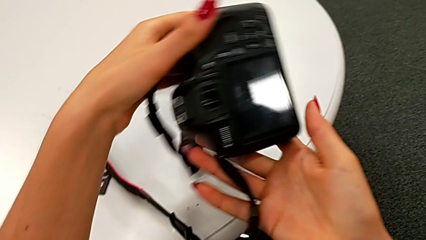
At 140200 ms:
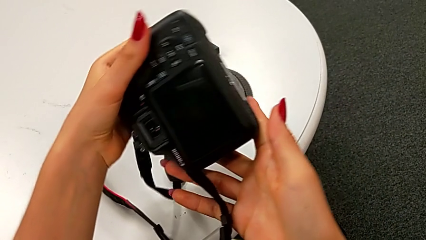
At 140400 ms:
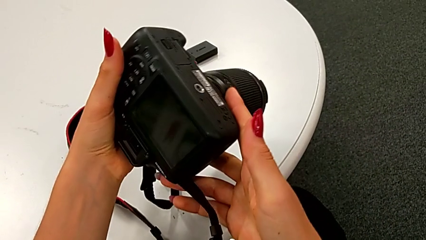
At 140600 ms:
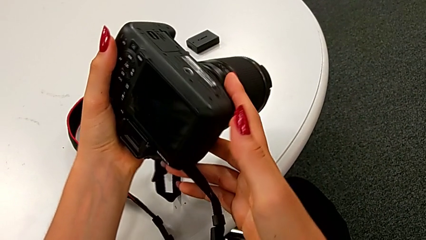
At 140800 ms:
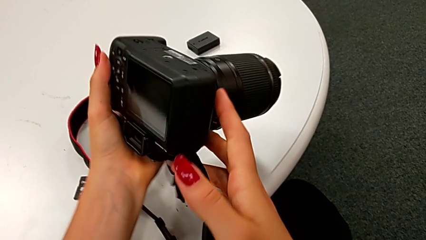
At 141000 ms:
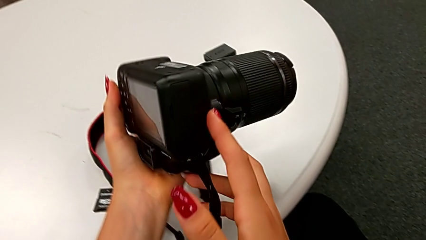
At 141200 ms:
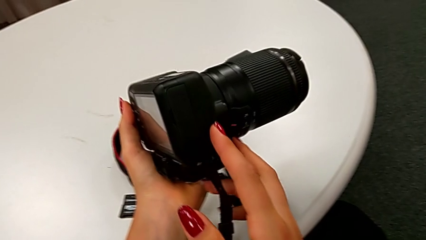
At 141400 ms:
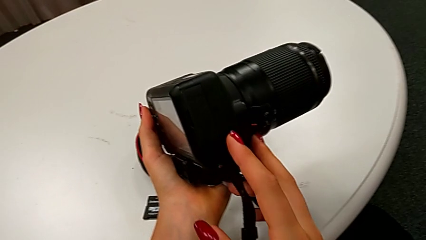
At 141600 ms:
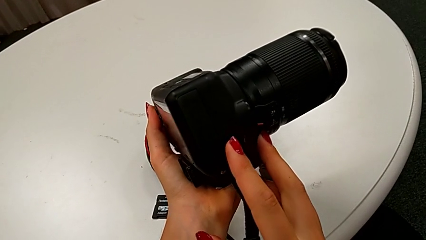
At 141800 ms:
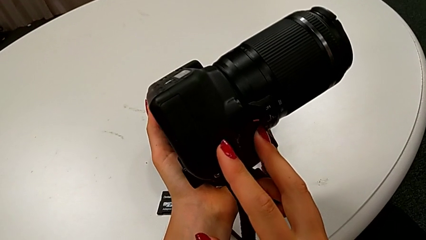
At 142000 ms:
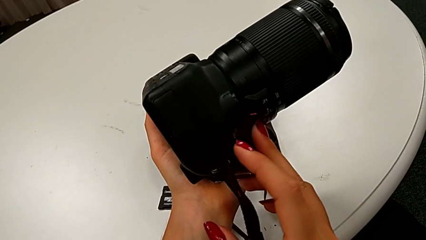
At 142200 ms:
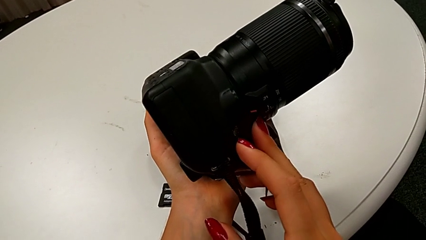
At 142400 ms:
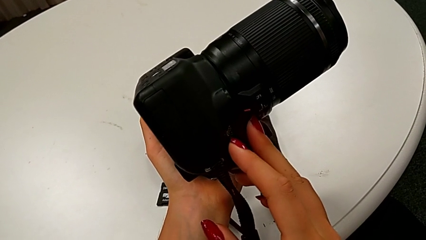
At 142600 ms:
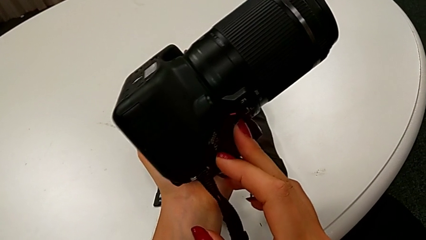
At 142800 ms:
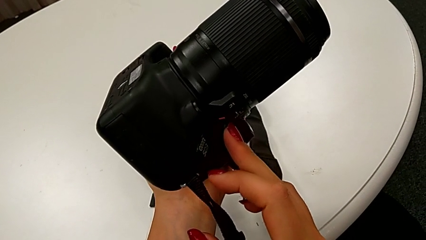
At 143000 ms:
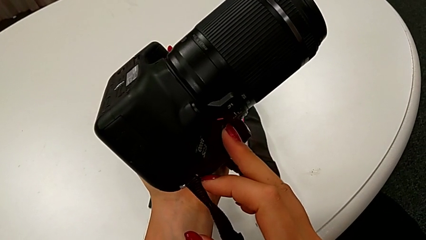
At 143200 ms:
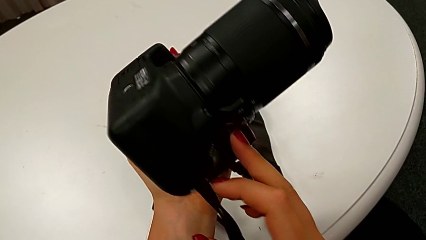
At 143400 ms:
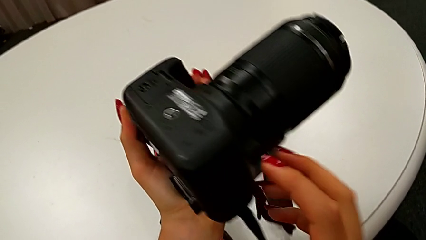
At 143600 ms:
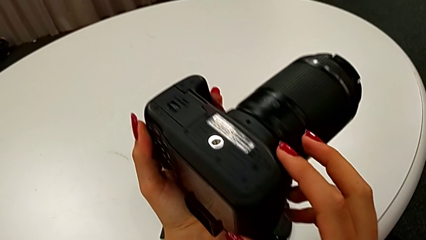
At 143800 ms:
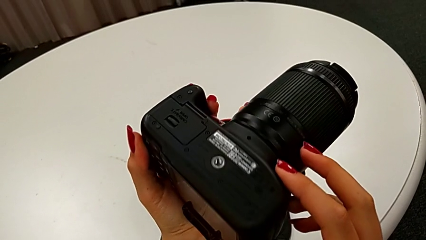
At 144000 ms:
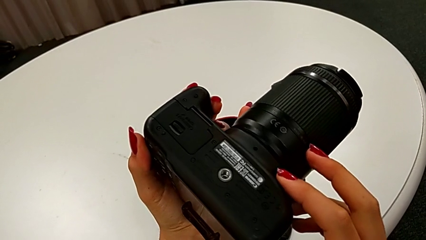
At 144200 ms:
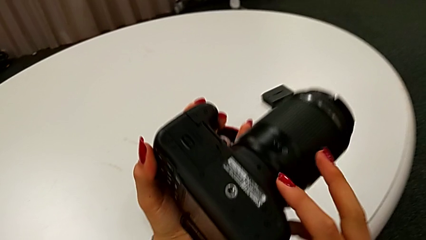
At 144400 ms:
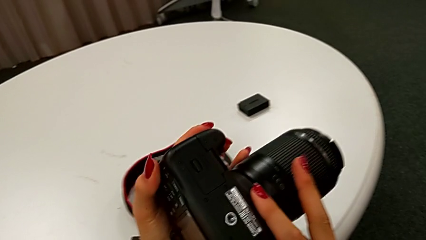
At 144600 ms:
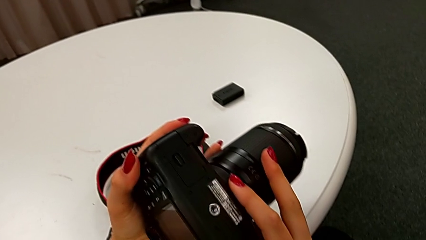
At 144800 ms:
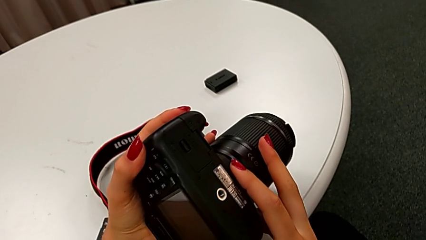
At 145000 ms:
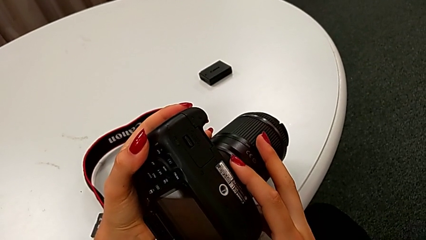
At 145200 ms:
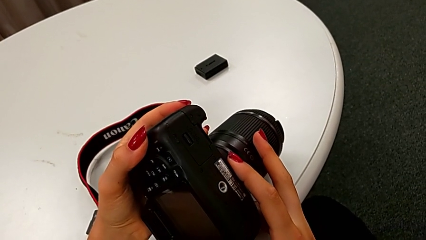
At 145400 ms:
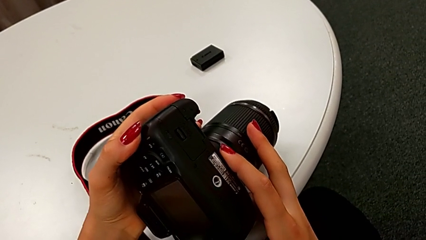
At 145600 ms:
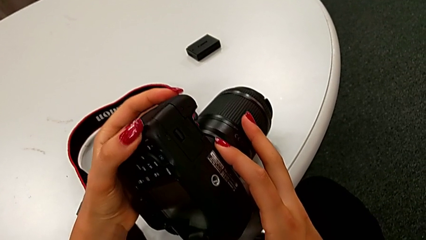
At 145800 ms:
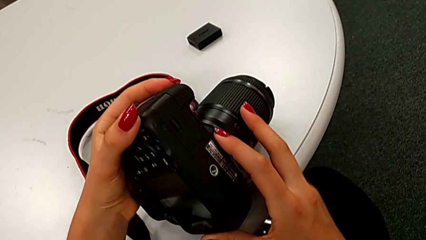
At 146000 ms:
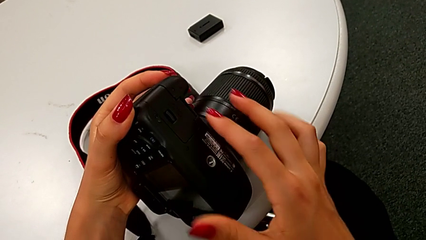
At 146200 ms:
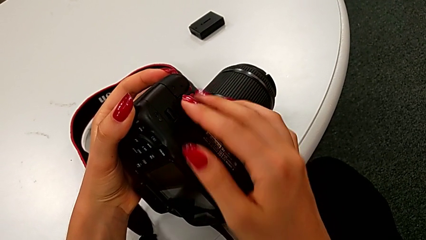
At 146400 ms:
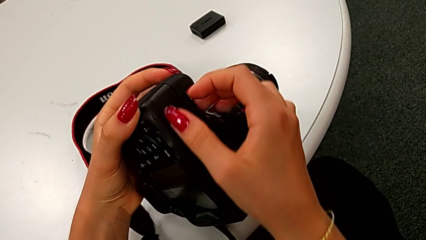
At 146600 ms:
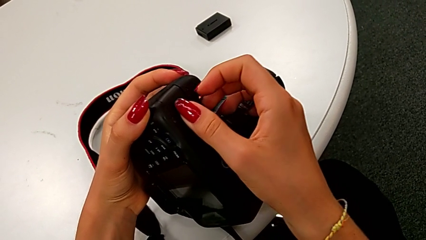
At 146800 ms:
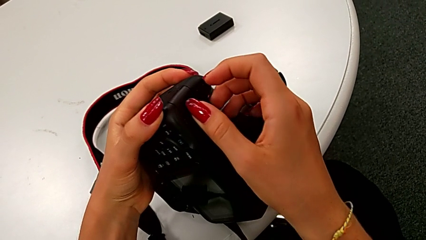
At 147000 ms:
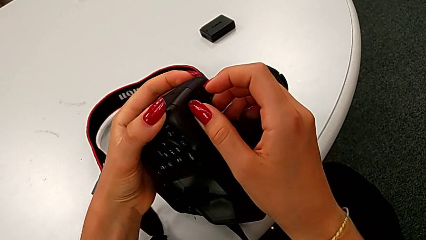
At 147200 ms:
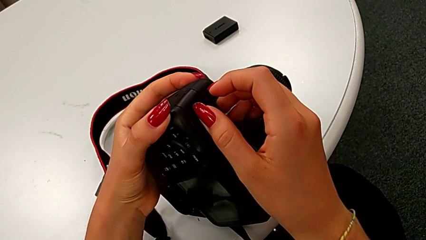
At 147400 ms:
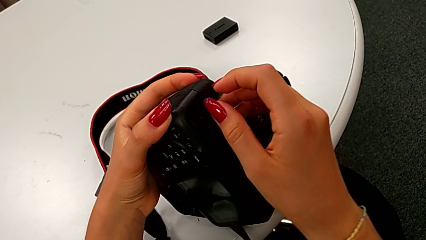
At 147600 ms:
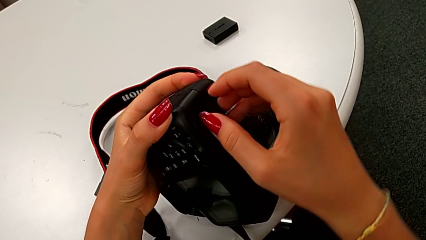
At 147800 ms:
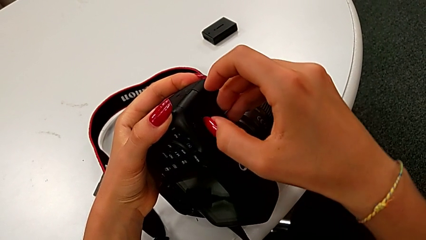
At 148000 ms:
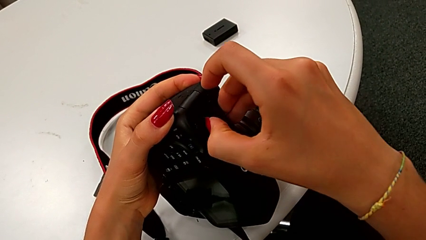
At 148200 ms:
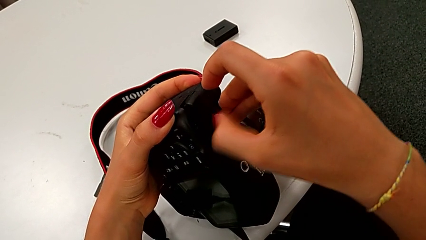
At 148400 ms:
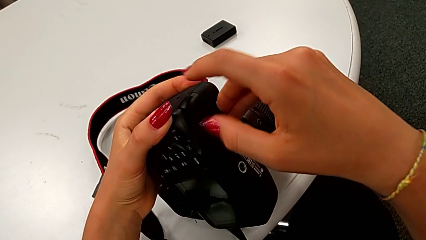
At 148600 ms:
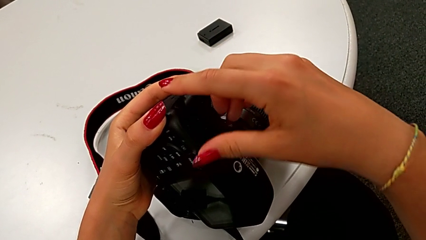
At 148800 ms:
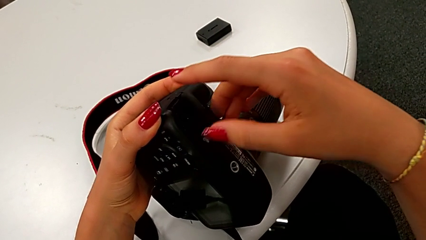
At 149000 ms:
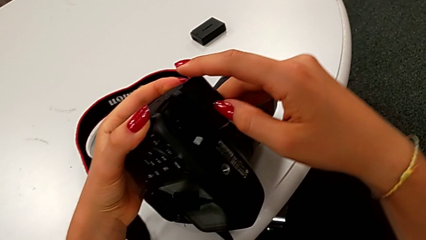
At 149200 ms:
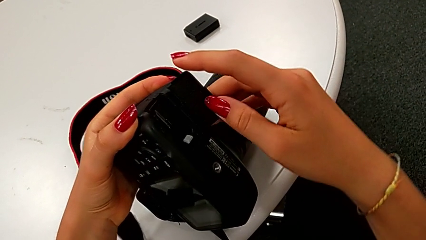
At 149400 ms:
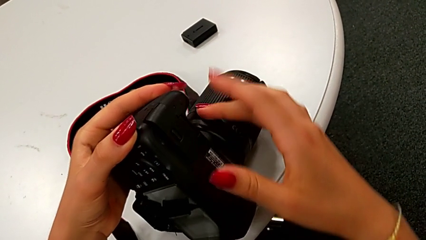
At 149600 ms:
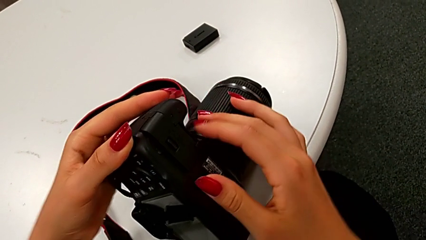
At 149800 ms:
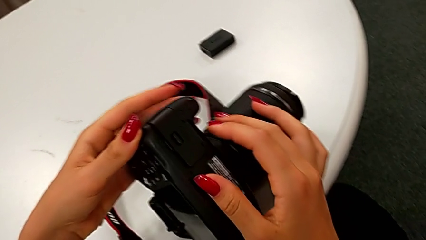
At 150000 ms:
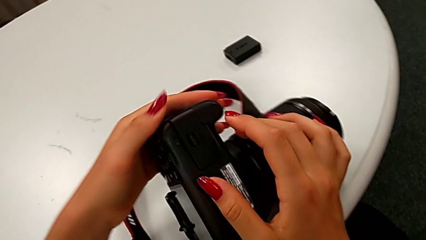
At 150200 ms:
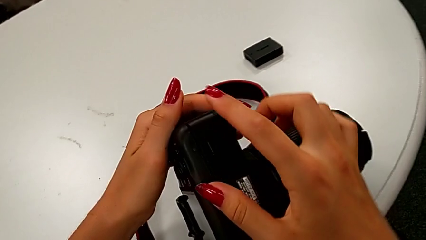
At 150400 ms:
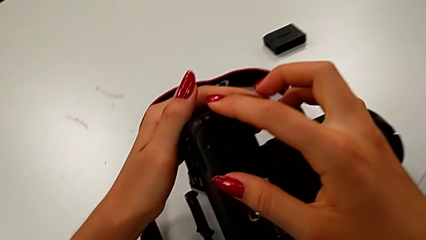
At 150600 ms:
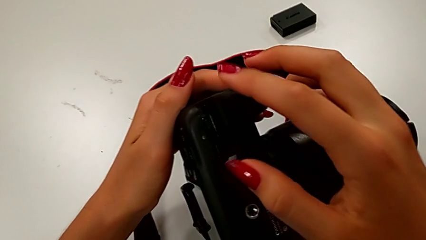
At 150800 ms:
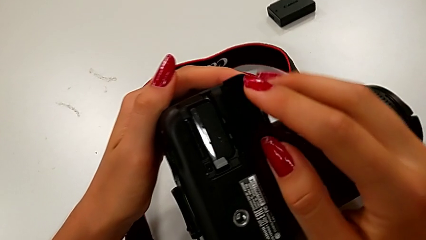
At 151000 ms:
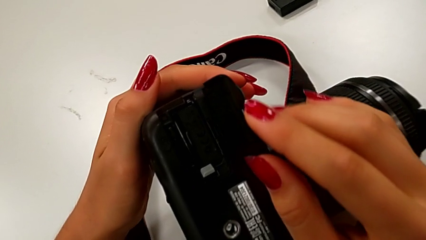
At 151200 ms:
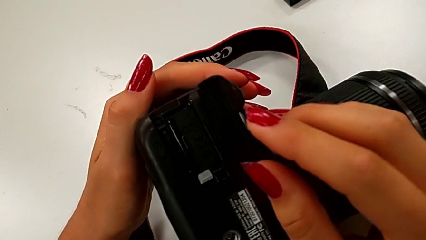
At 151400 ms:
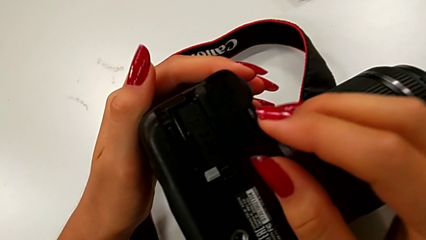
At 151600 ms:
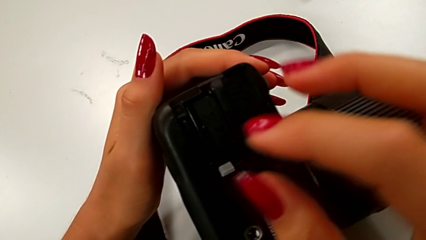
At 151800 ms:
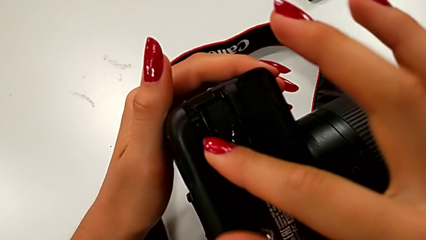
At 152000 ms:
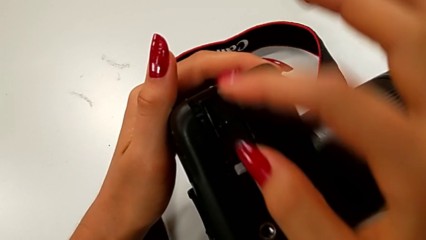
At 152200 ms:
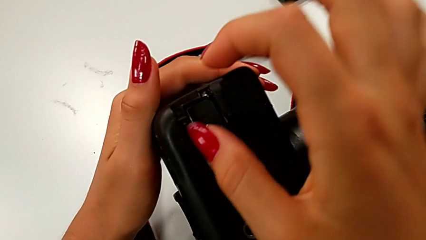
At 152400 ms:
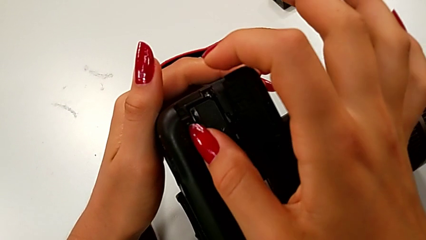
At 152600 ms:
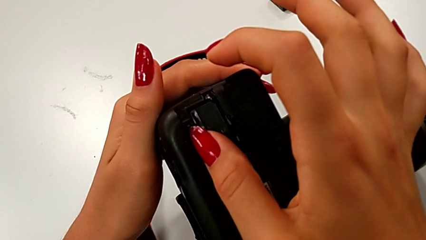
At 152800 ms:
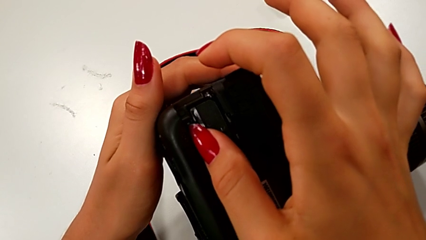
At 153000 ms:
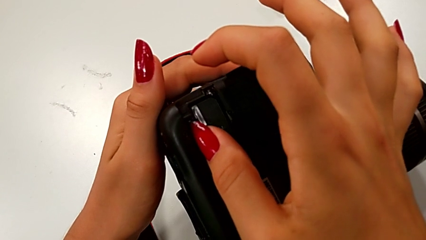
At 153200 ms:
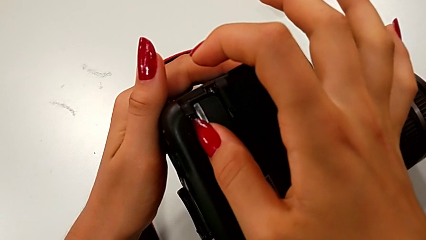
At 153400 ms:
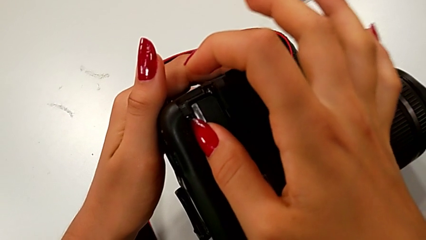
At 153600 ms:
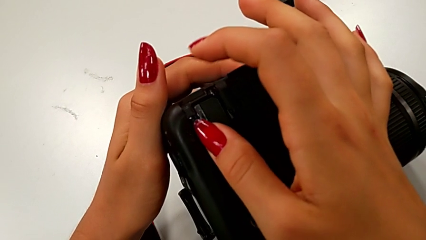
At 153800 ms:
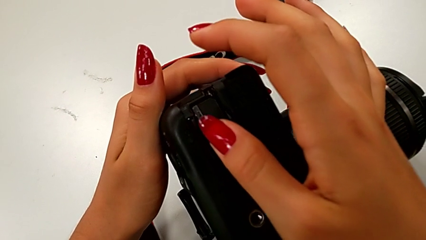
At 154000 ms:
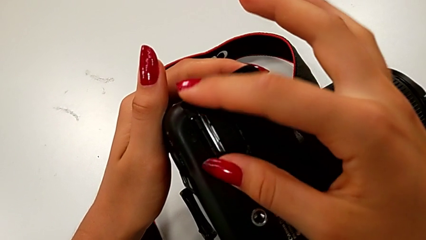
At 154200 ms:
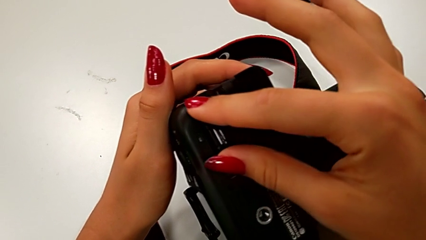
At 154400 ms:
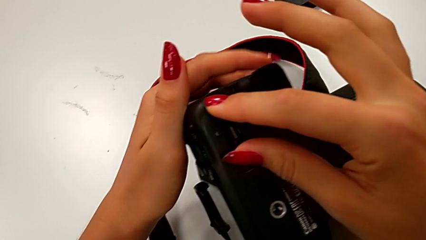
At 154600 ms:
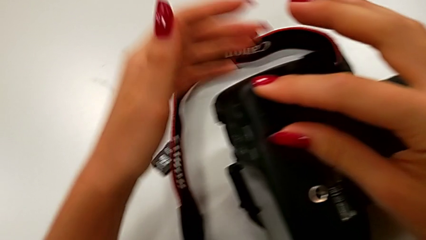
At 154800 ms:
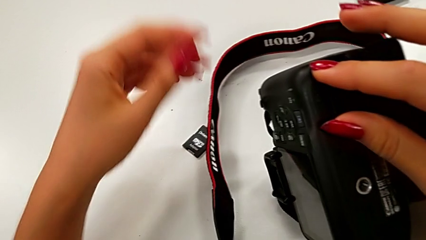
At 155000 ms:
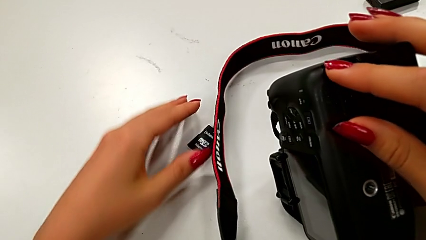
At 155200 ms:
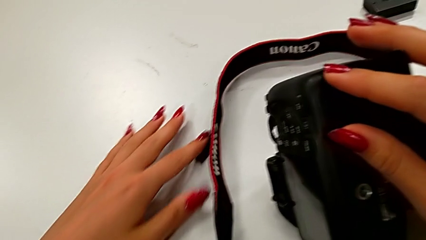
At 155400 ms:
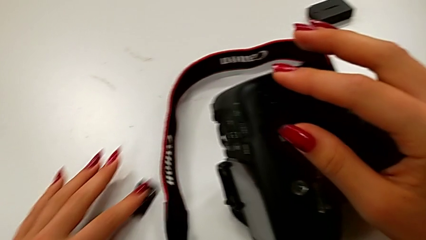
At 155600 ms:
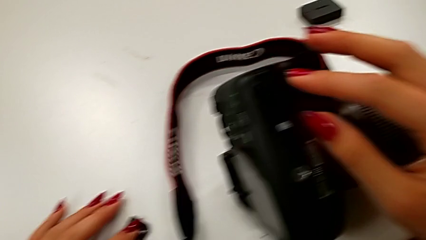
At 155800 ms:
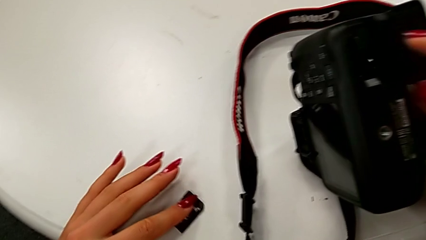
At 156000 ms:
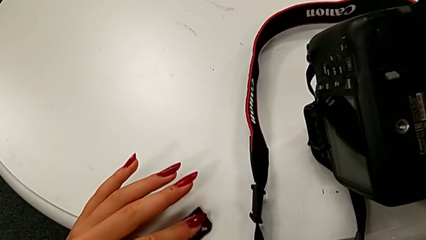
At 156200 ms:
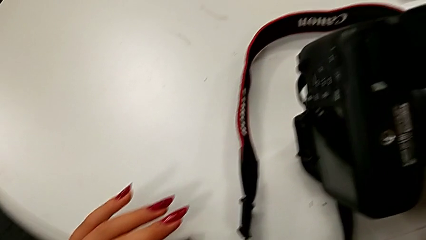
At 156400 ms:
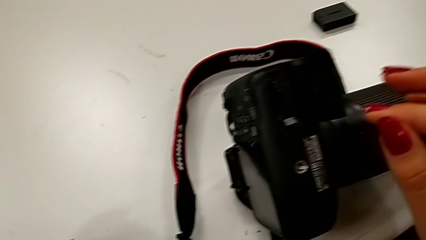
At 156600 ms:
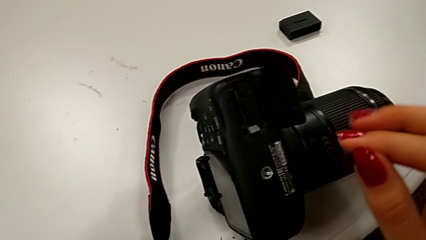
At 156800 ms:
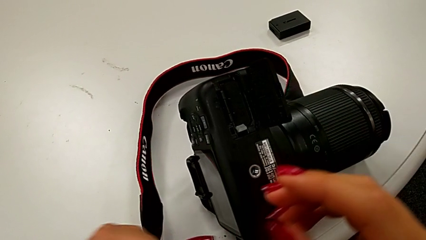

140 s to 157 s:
The camera wearer is swapping the SD card for the DSLR. They keep inspecting the DSLR, open the battery door, press the SD card and grab the SD card.
